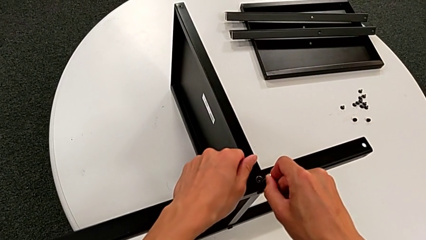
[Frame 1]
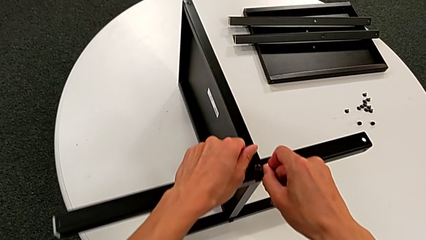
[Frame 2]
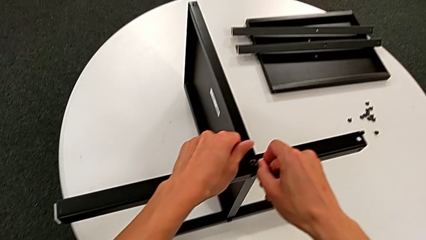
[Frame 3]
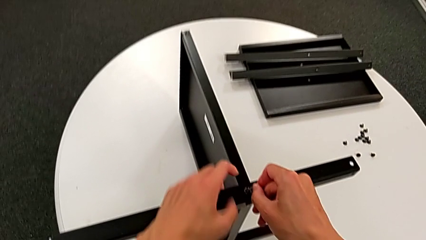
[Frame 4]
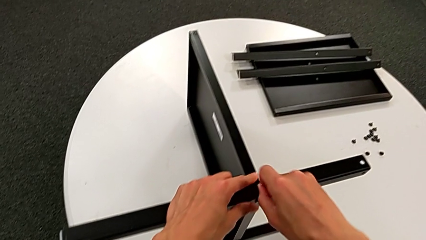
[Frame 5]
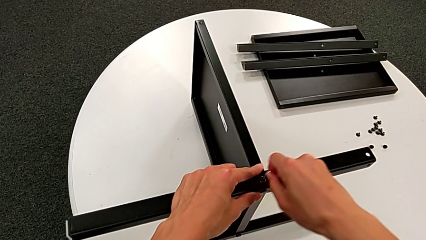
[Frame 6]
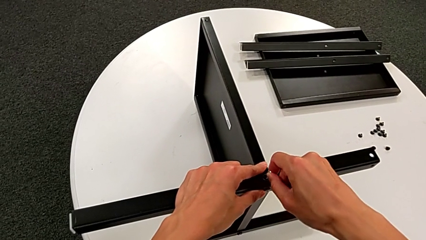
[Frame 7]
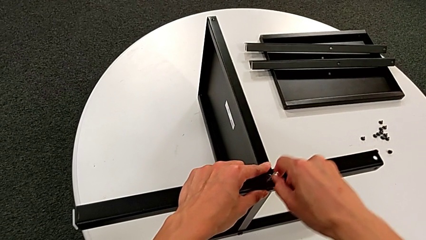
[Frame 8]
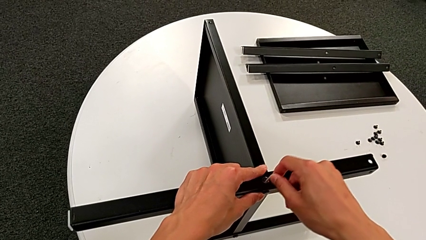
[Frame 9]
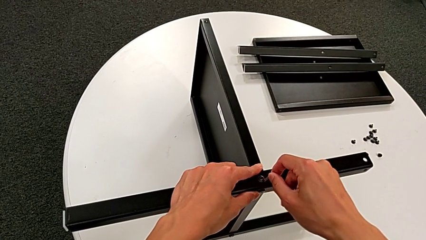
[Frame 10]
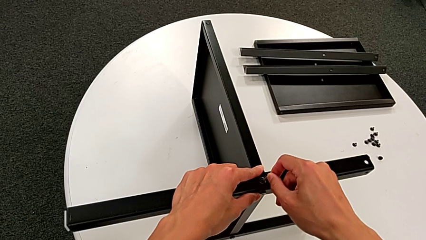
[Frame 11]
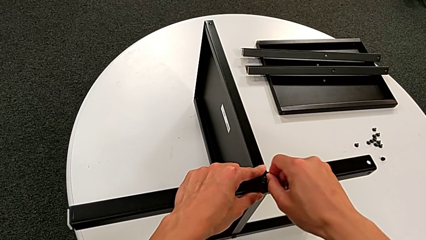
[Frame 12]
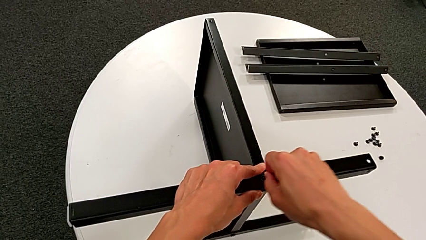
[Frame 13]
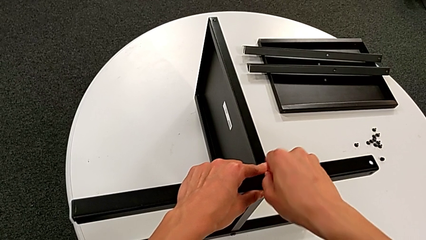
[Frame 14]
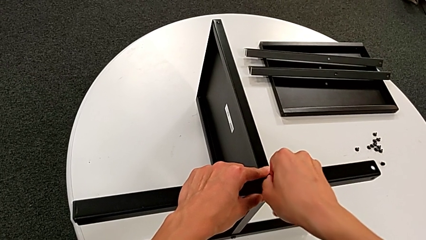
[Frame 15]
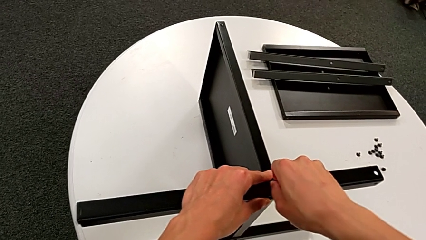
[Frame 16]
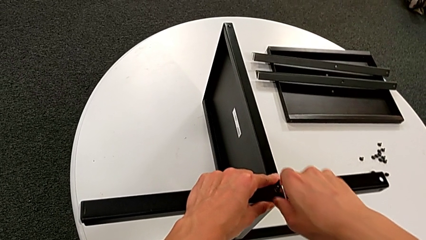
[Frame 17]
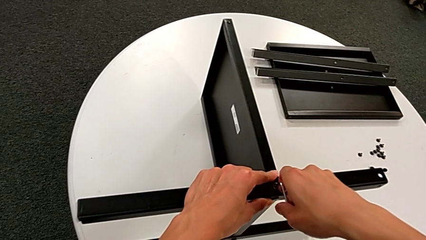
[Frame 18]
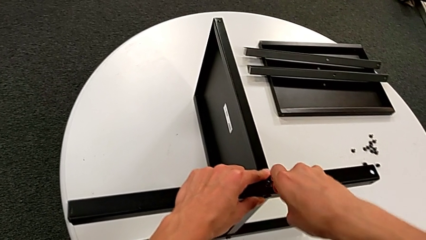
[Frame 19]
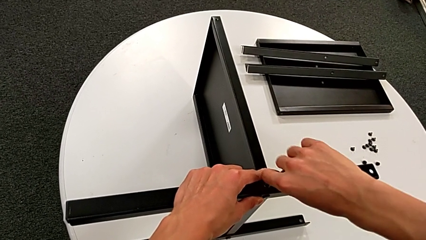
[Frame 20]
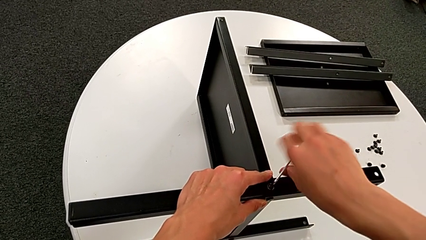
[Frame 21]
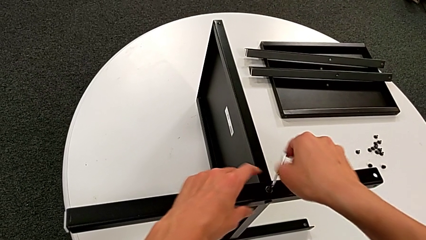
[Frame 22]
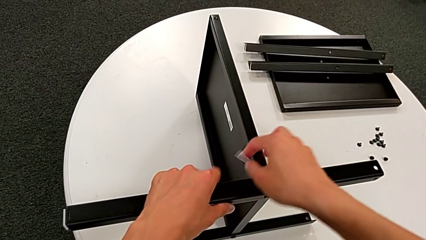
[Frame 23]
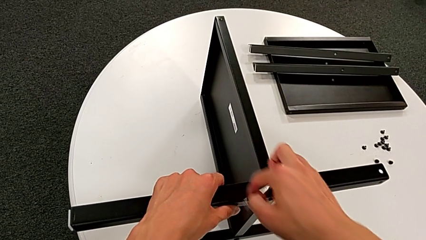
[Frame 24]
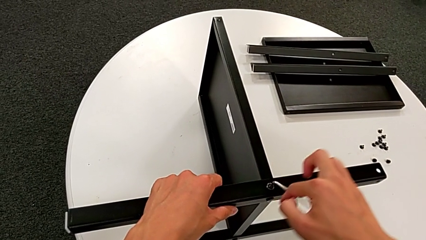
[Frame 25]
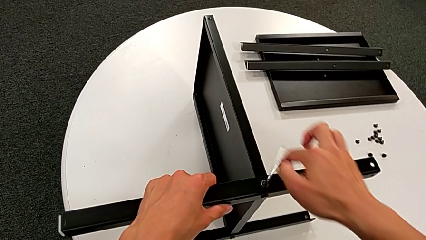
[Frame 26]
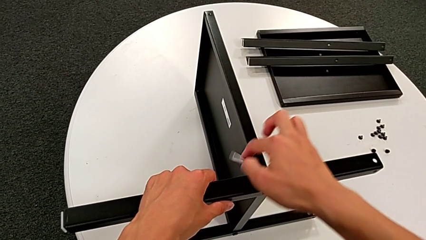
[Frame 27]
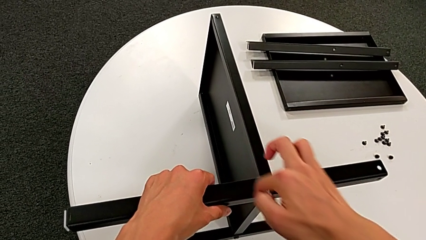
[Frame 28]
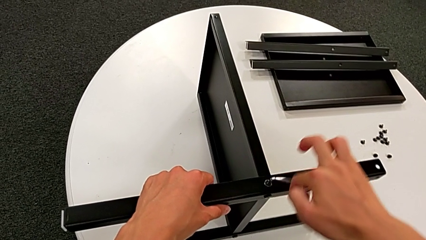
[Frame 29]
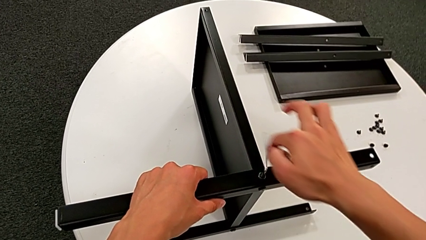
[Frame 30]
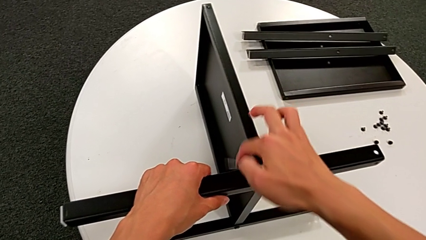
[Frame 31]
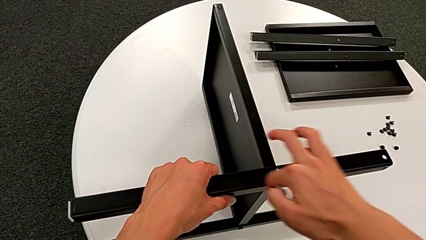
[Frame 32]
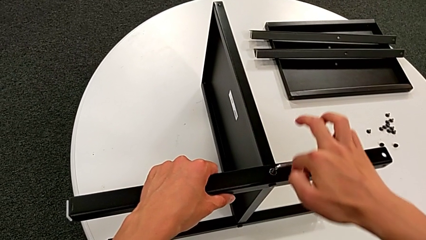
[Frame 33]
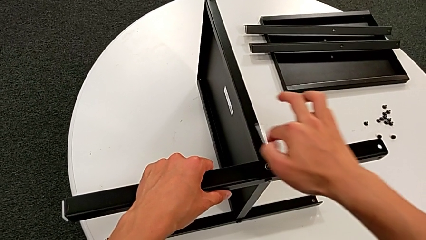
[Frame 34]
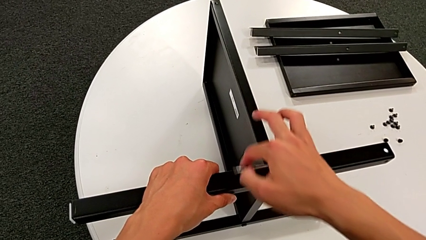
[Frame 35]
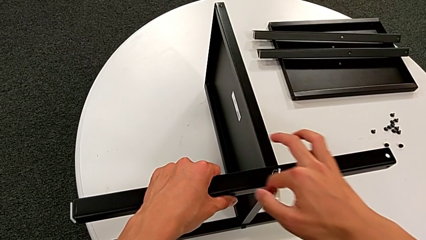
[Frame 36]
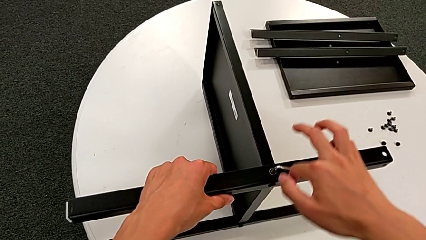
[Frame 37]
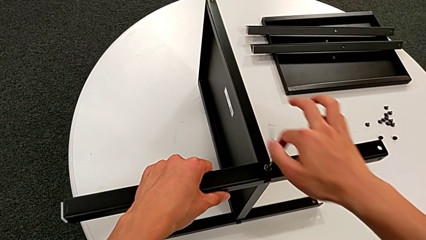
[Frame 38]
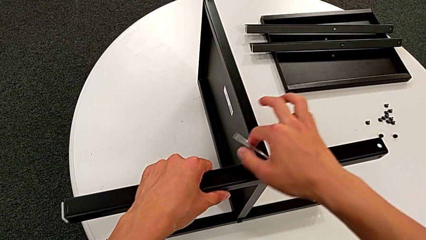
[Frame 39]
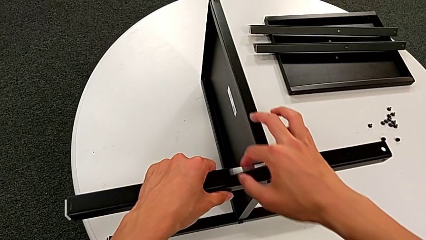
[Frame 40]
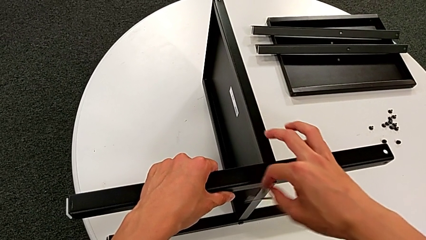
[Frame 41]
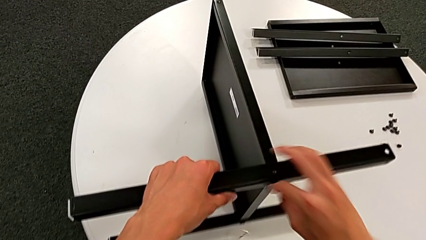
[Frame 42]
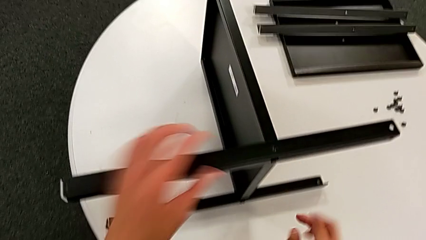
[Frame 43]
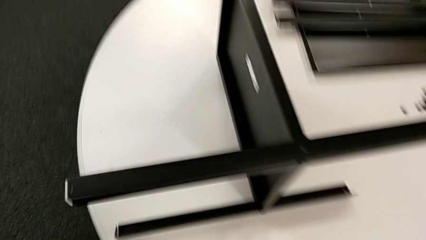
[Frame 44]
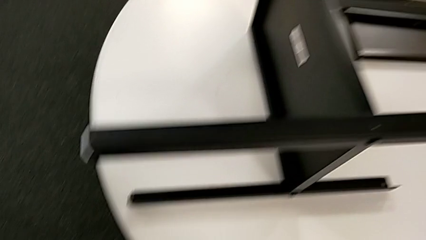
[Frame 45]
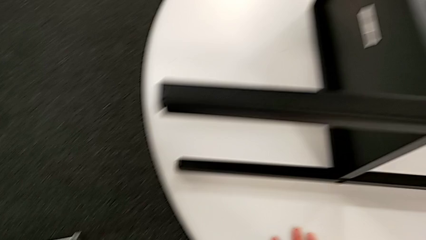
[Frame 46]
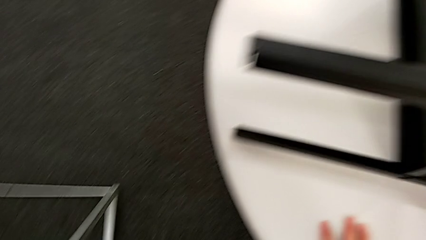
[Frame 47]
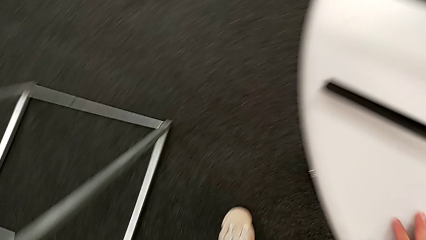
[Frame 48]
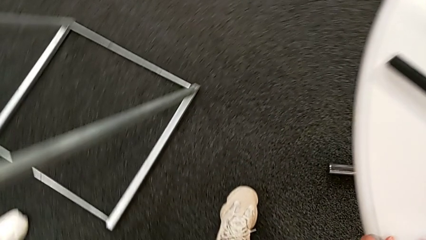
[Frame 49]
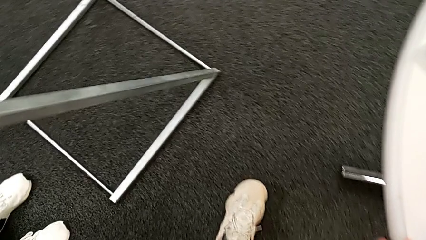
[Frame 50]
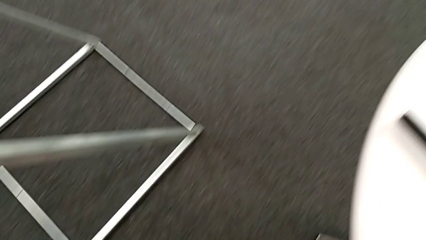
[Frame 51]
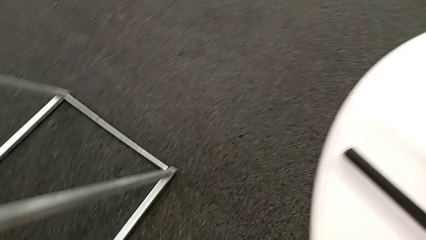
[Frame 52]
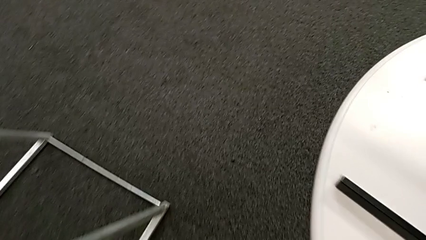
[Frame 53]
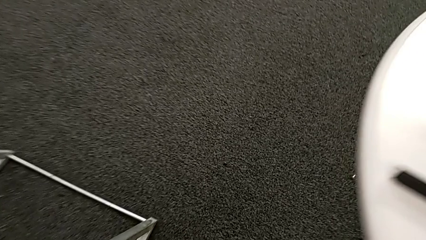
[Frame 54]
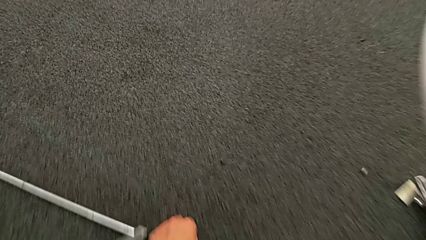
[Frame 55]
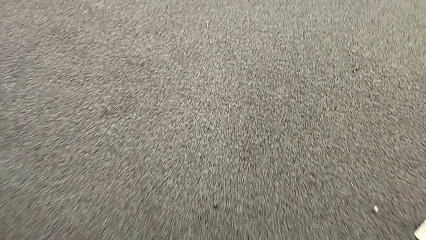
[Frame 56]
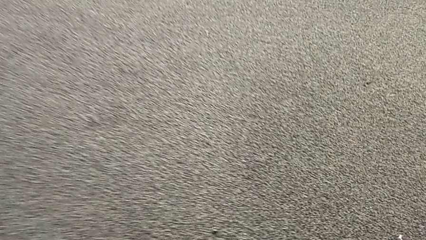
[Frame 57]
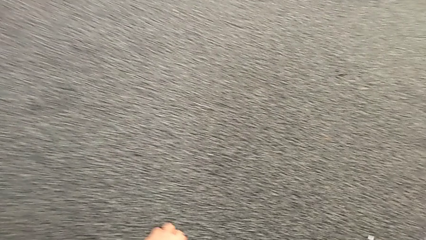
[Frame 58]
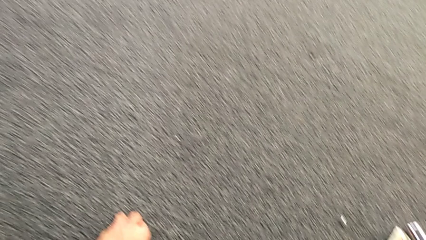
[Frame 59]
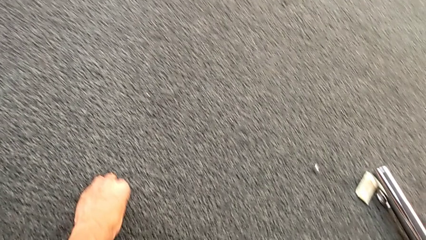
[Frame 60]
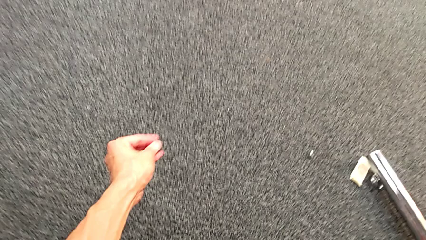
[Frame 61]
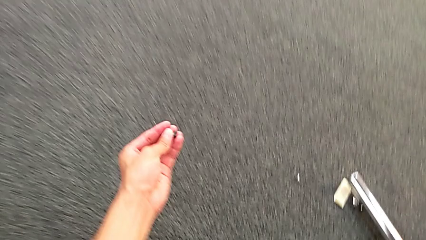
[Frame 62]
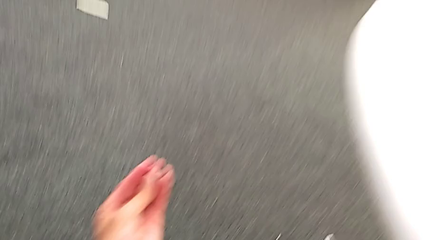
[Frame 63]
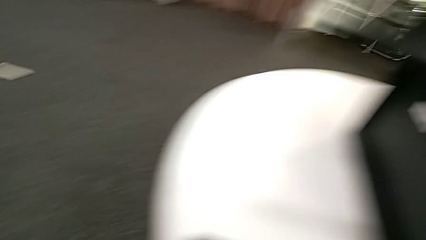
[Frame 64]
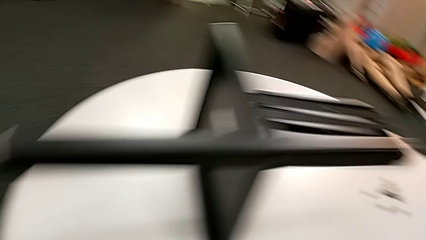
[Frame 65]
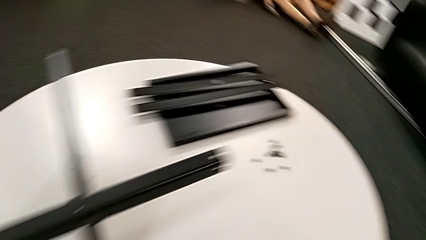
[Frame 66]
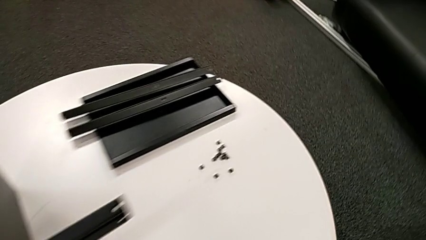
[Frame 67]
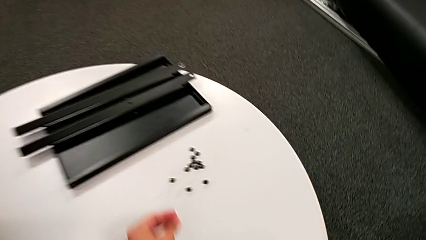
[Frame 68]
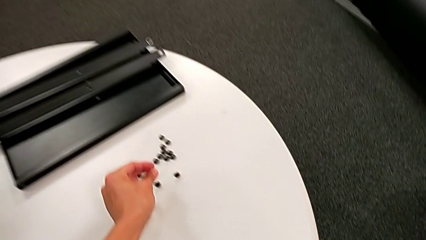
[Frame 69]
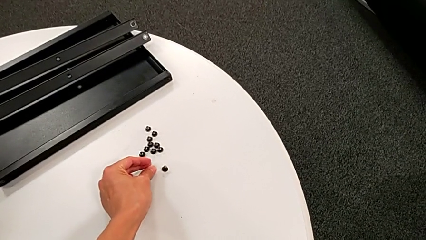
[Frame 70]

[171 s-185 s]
The camera wearer is unscrewing the thirteenth hex socket head from the legs. They keep inserting the Allen wrench, unscrew the hex socket head, wrongly drop it and the Allen wrench, approach the hex socket head, lift it and place it.

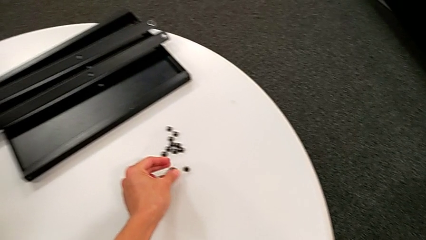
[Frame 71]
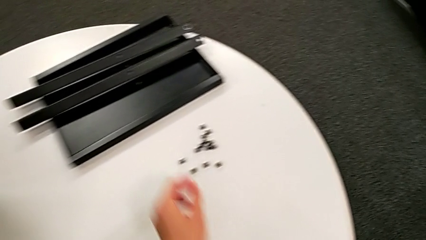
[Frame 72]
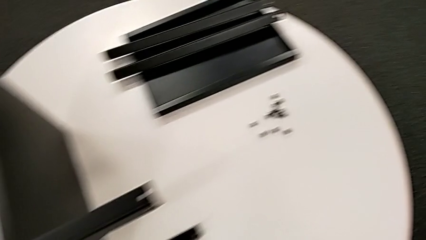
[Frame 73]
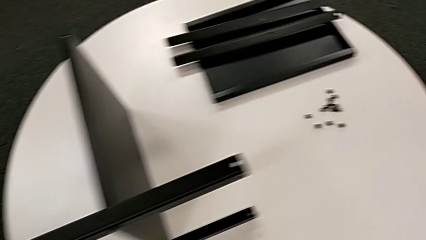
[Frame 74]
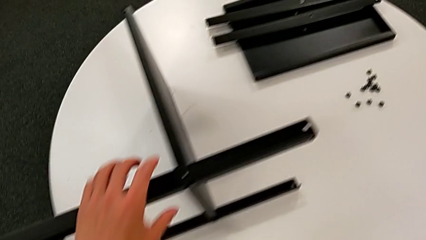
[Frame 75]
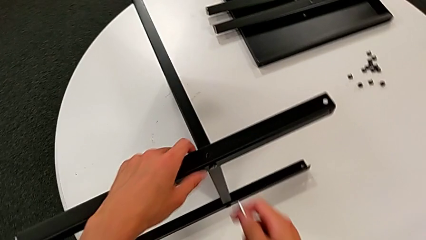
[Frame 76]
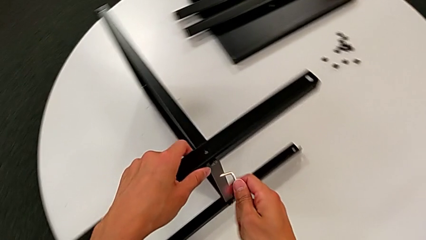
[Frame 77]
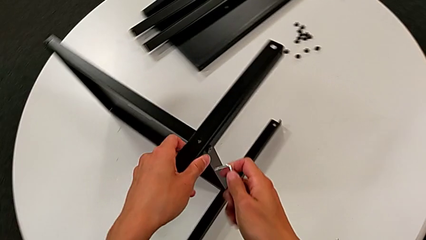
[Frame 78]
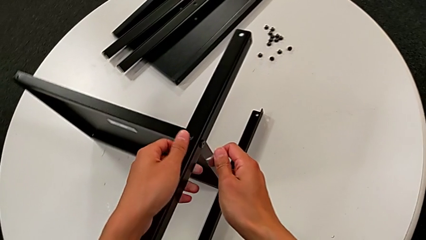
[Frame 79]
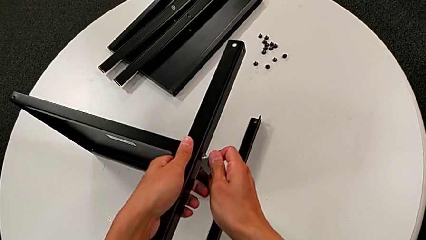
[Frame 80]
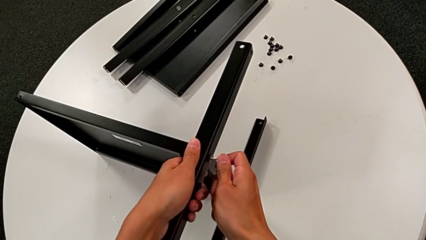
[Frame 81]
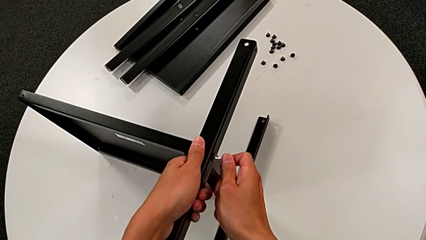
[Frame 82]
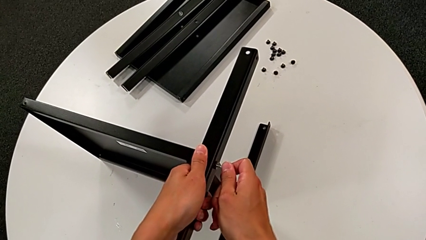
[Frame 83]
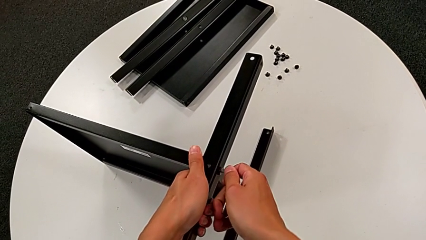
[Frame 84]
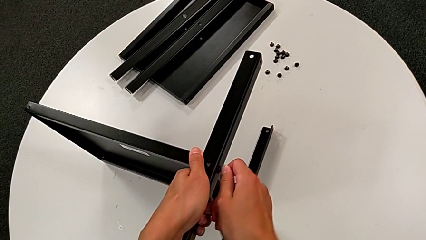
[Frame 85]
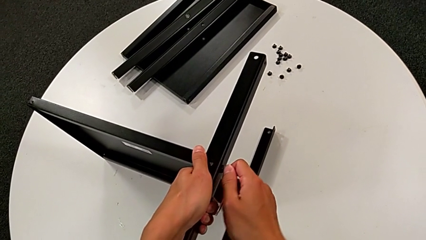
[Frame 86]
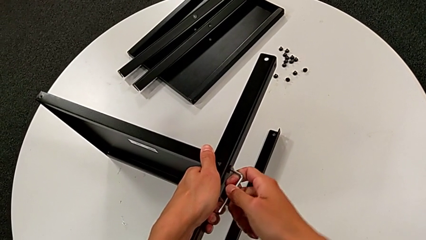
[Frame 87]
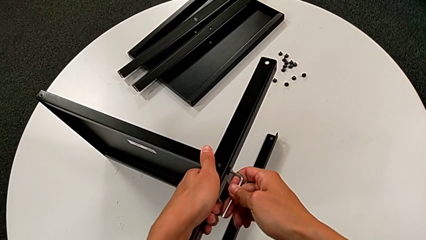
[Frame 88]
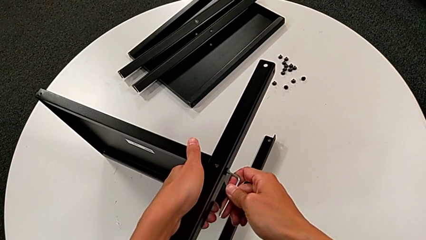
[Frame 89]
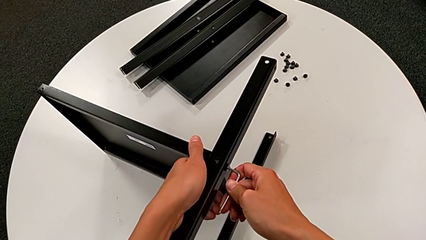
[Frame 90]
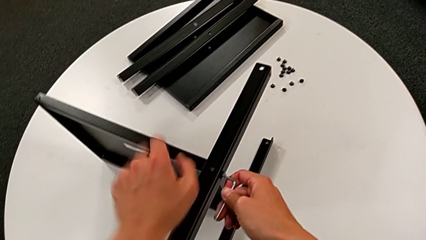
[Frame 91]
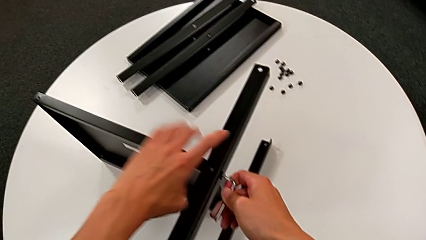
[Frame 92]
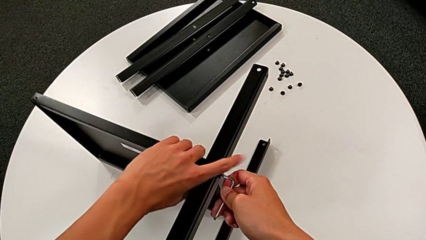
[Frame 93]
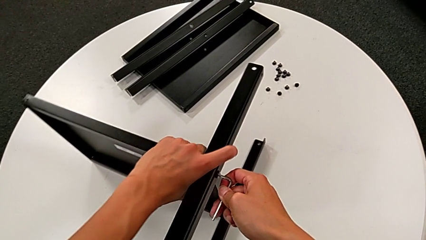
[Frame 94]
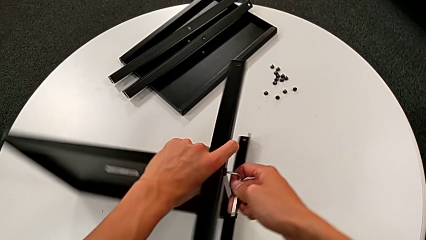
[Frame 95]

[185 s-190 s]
The camera wearer is unscrewing the fourteenth hex socket head and disassembling the third leg. They grab the nightstand, approach the hex socket head, insert the Allen wrench and rotate the nightstand.
